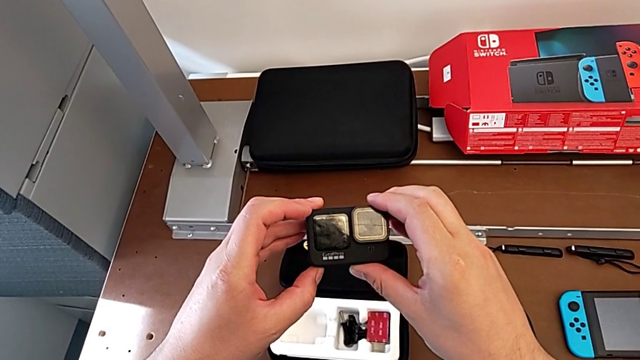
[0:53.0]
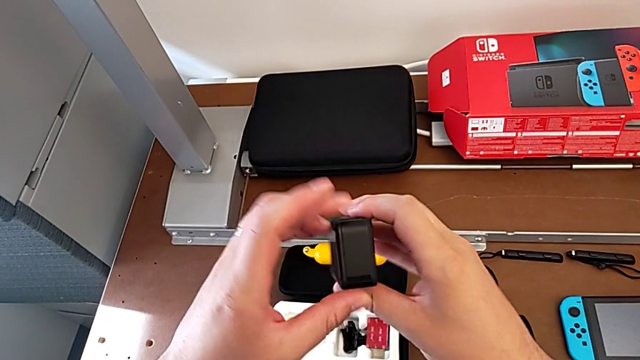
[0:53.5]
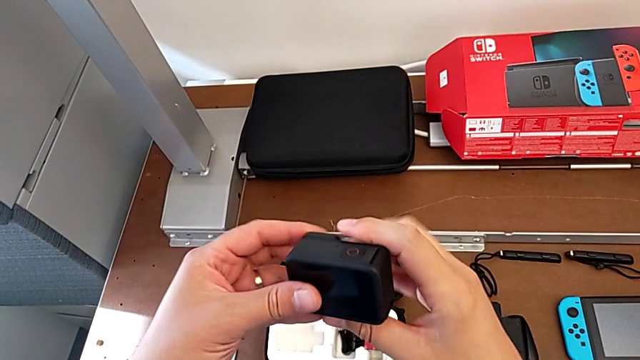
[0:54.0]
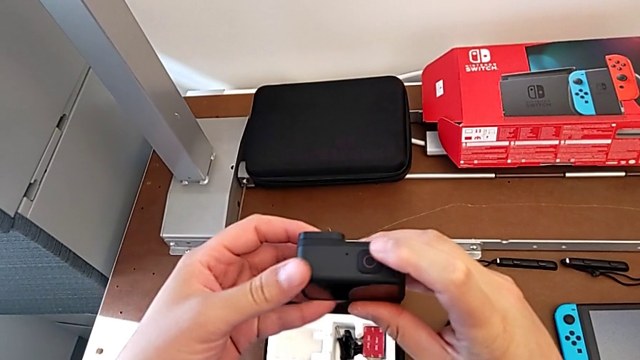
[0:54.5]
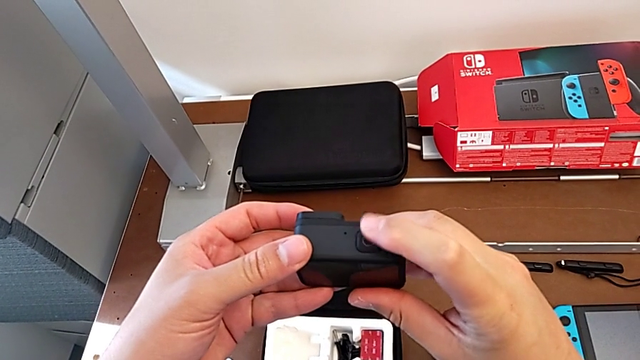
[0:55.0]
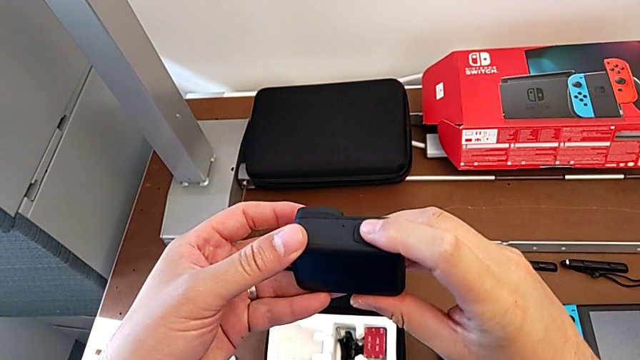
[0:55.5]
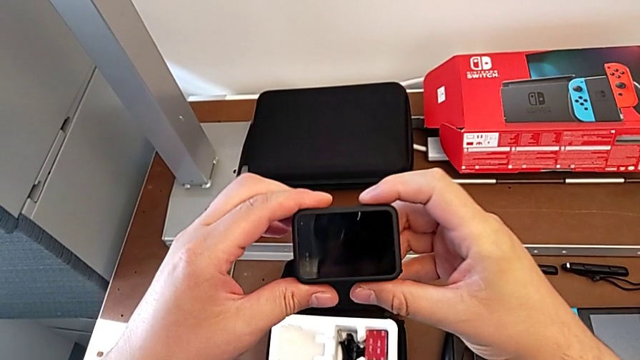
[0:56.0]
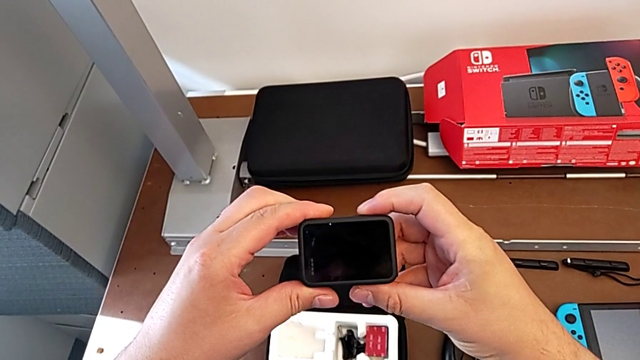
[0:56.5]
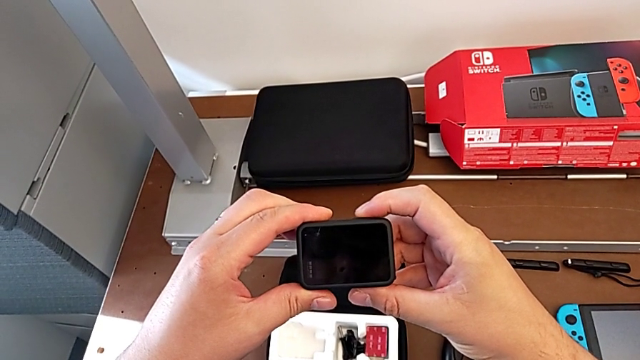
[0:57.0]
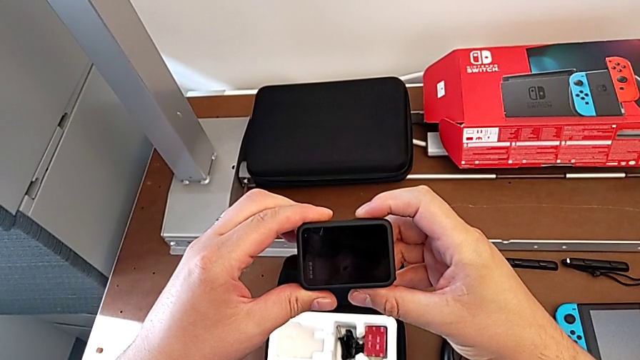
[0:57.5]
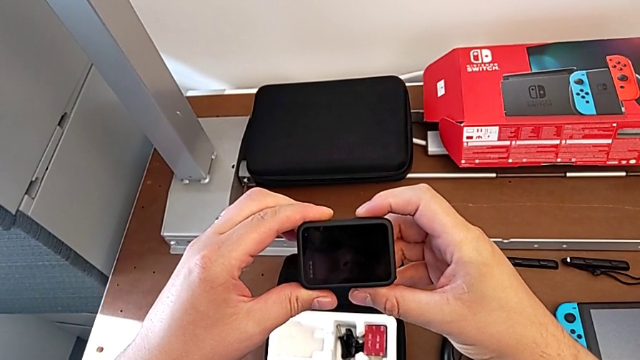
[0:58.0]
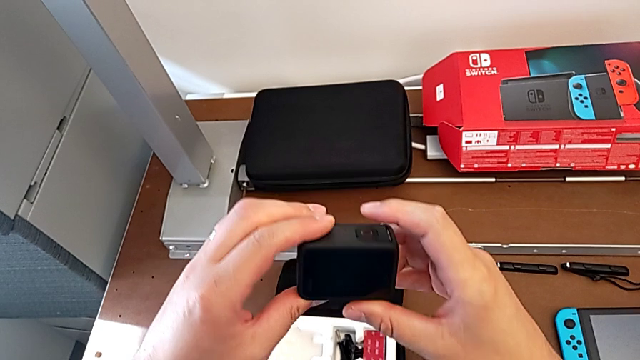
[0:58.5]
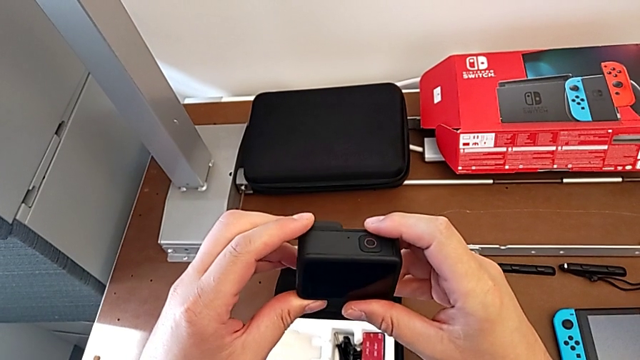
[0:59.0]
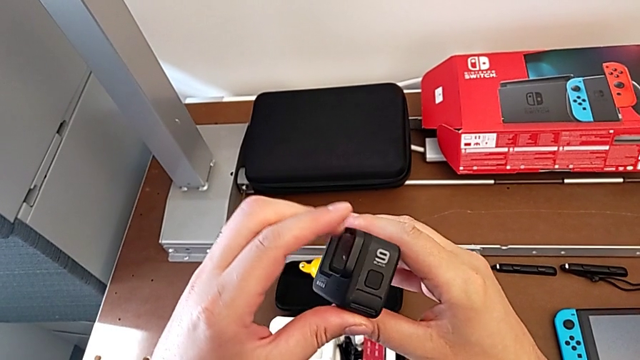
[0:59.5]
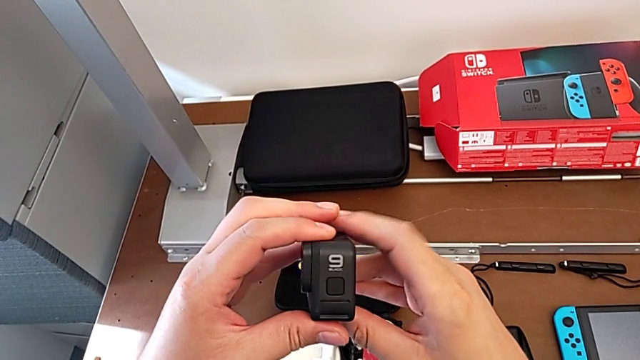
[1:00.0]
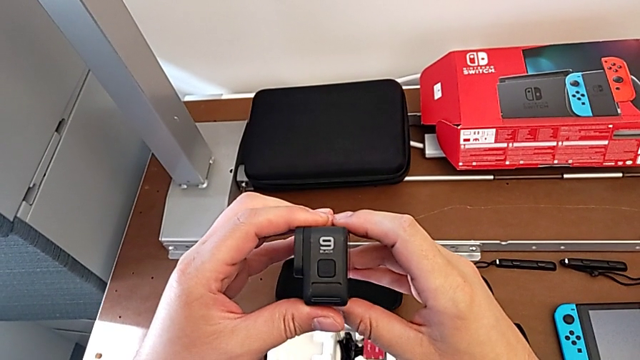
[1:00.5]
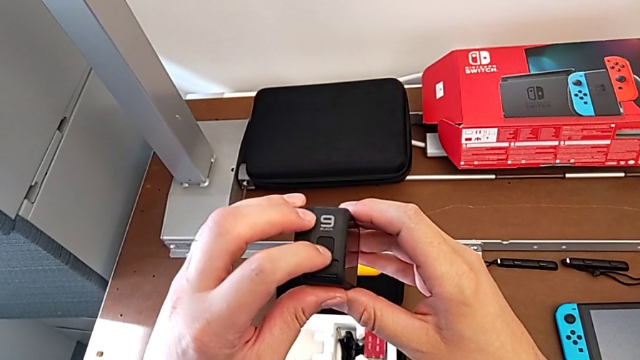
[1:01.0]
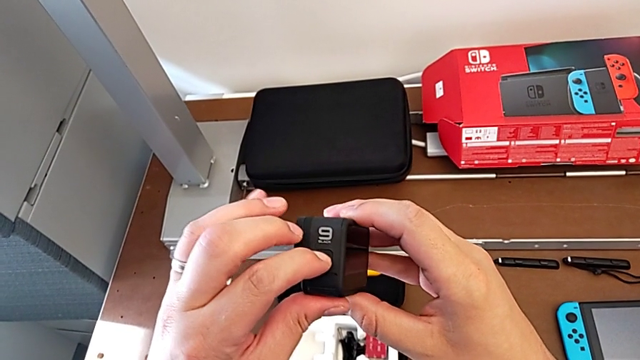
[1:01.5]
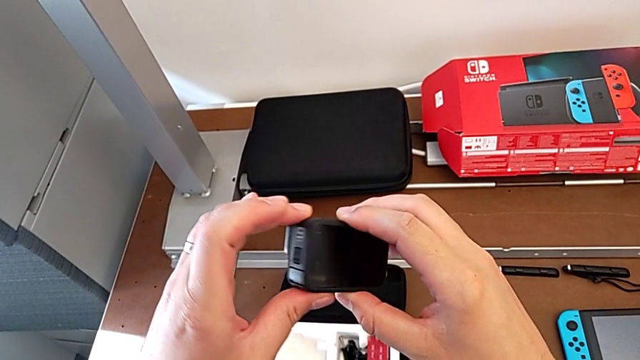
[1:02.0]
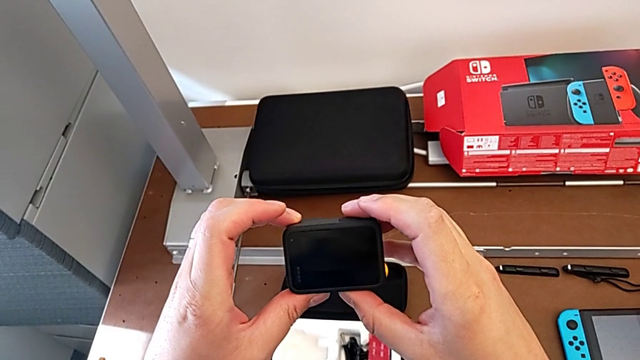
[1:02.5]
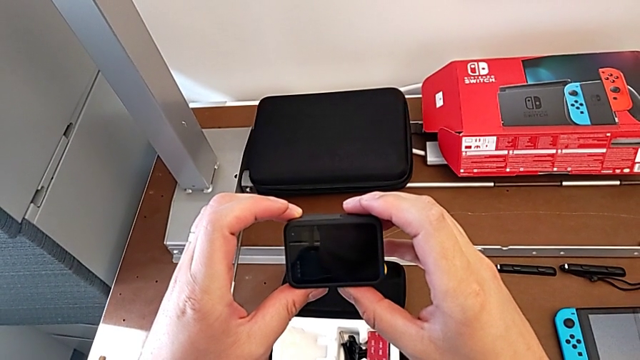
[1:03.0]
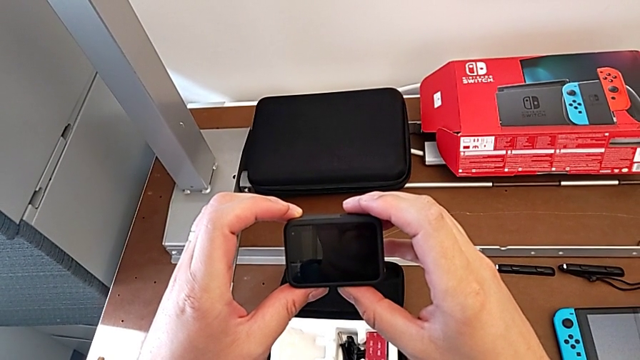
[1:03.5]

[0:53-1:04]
The camera wearer turns on the GoPro. They rotate the GoPro, wrongly turn it on, pressing the wrong button, rotate it and press the button.

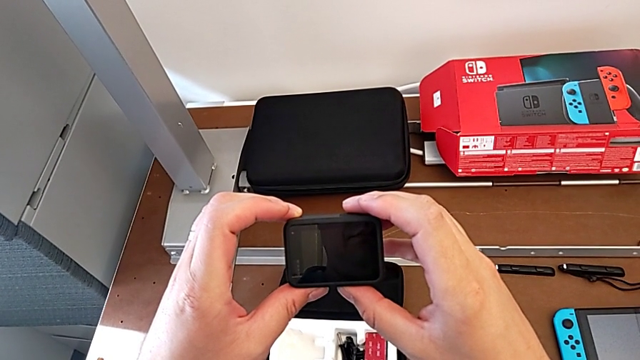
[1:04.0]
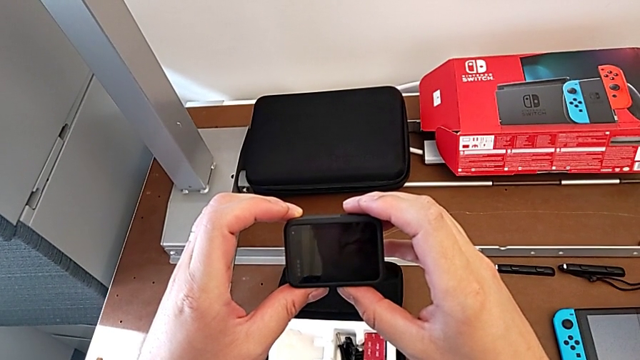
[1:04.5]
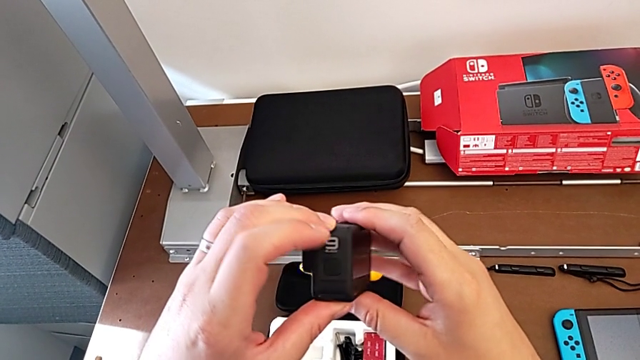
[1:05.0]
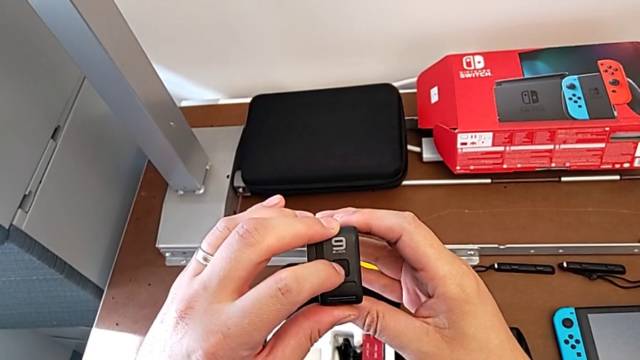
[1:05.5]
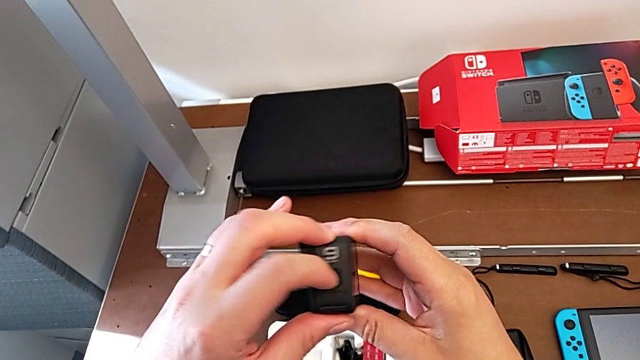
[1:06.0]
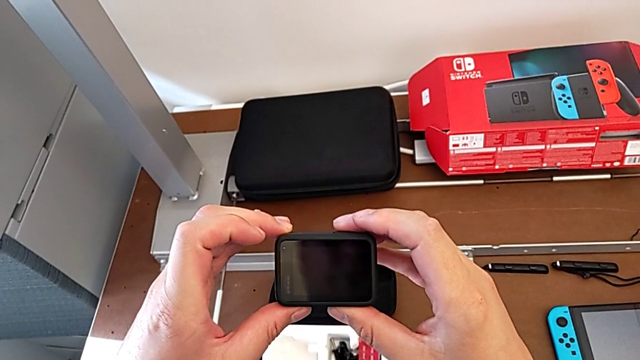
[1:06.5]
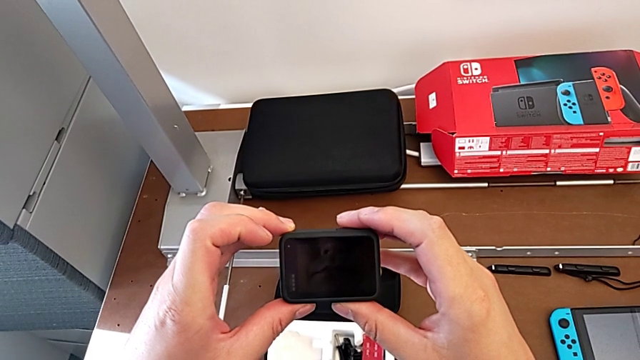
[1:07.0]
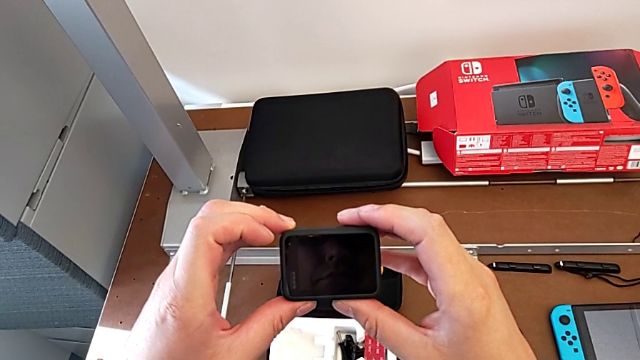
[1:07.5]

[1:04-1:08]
The camera wearer turns off the GoPro. They press the button.

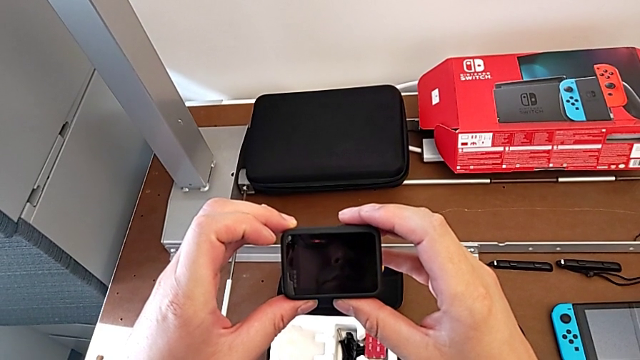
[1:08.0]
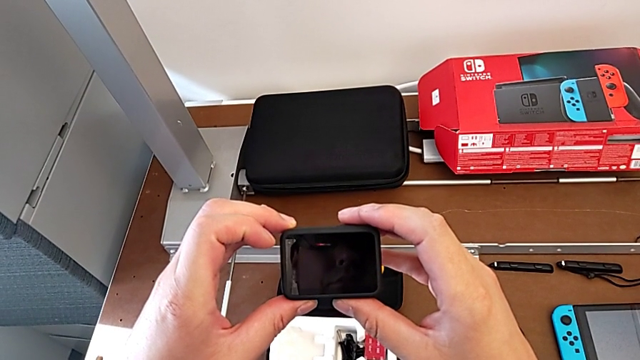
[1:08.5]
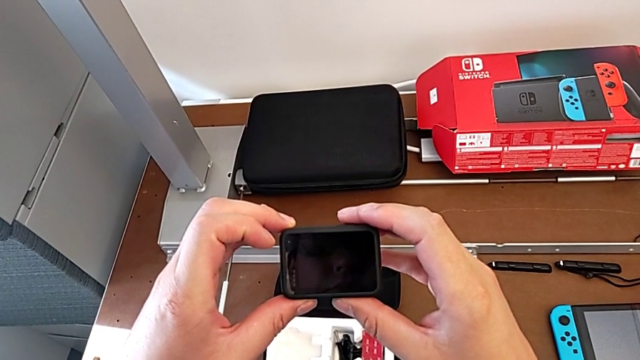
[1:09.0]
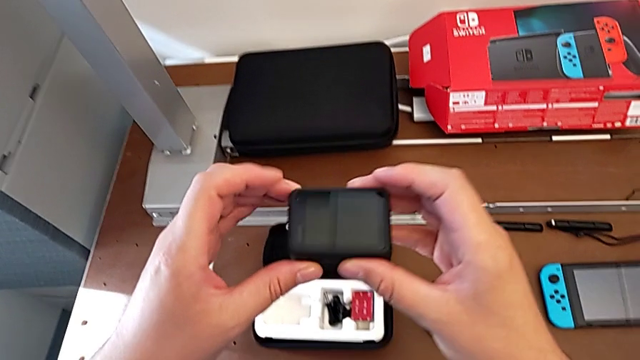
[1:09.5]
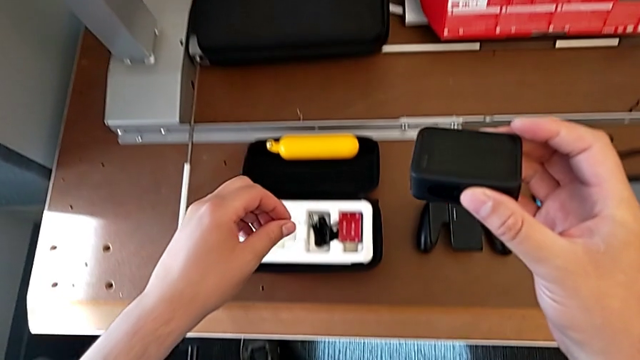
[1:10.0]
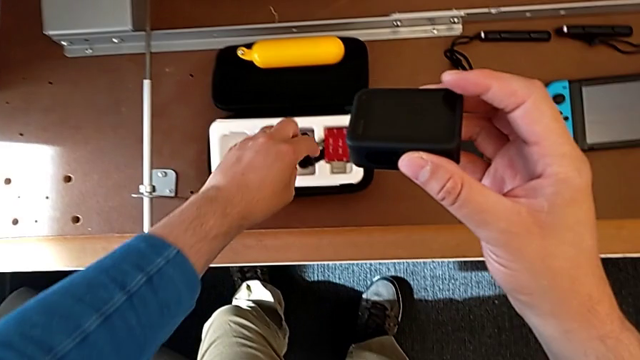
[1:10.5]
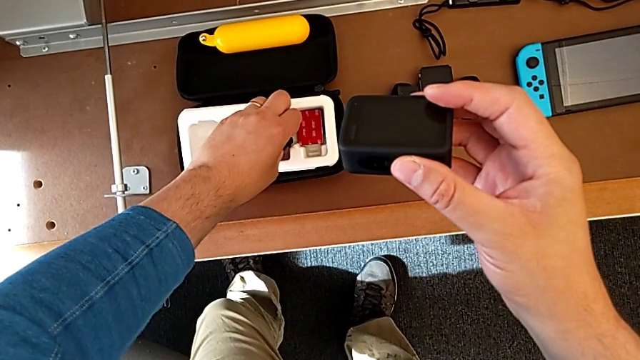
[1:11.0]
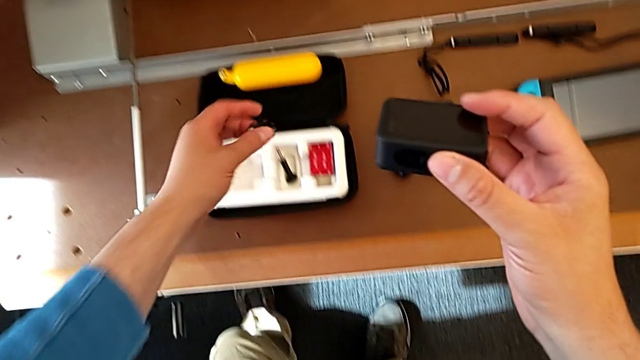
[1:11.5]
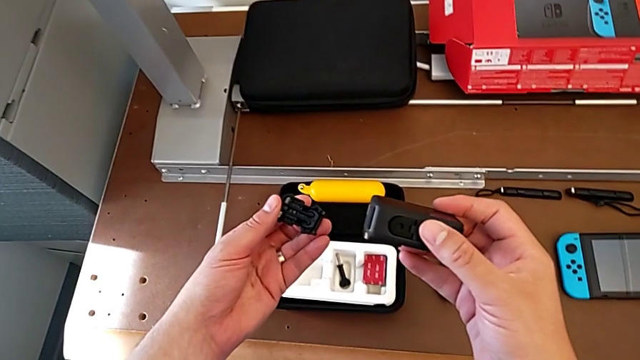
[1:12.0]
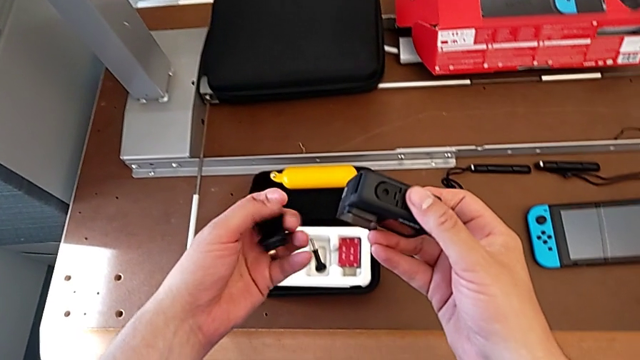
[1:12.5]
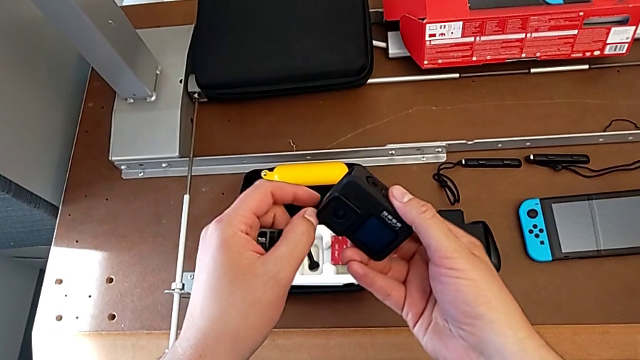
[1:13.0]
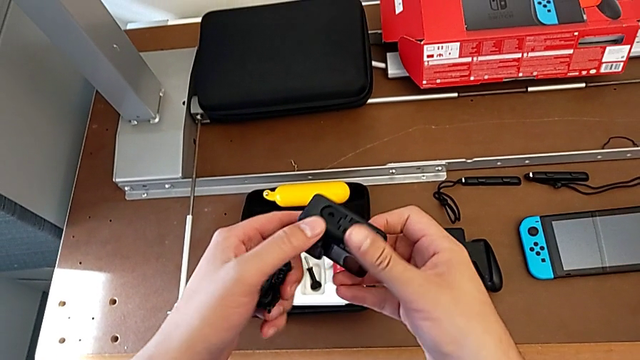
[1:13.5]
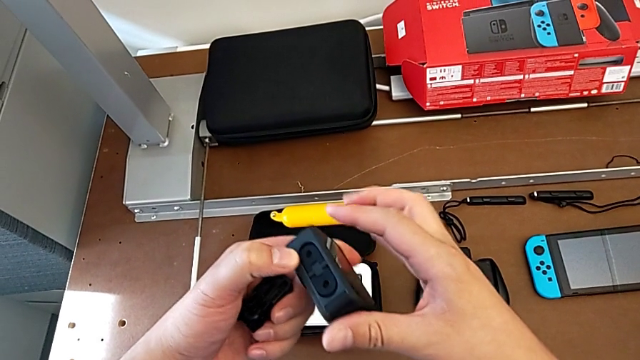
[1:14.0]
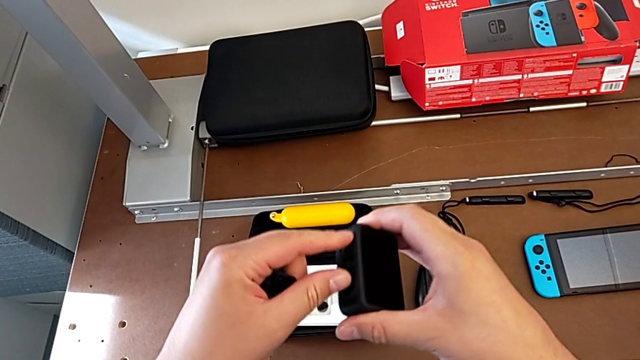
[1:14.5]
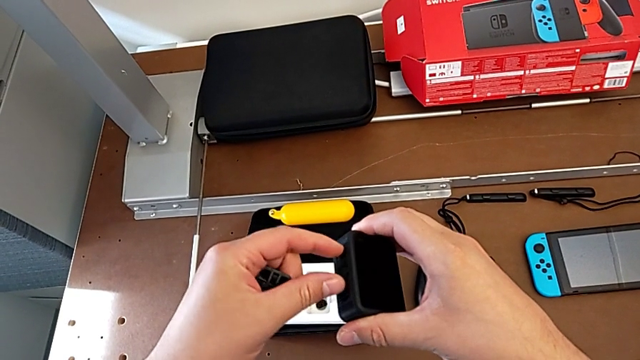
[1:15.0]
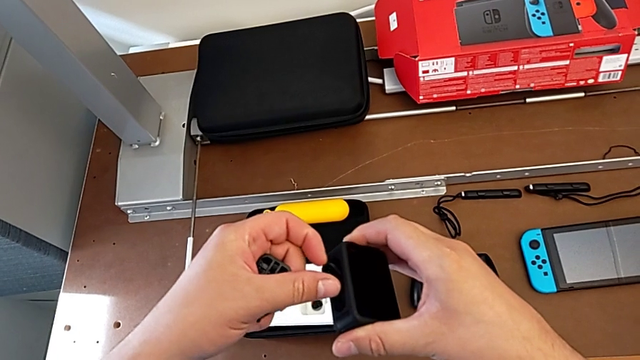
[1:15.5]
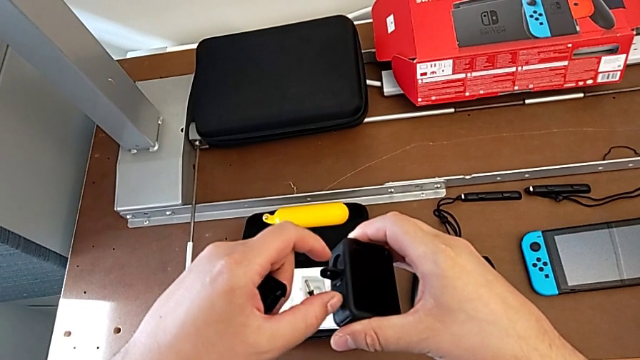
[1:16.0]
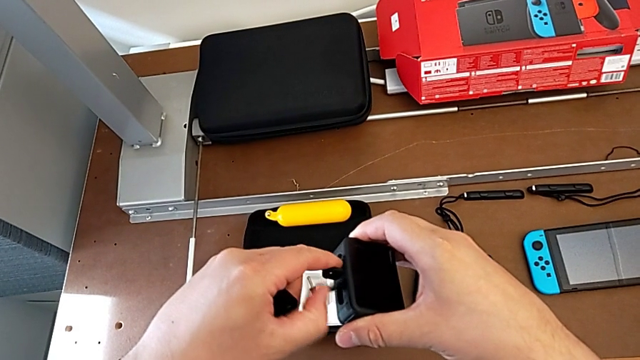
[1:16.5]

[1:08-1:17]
The camera wearer is detaching the shift arm. They grab the handheld grip, rotate the GoPro and pull the mounting peg.
